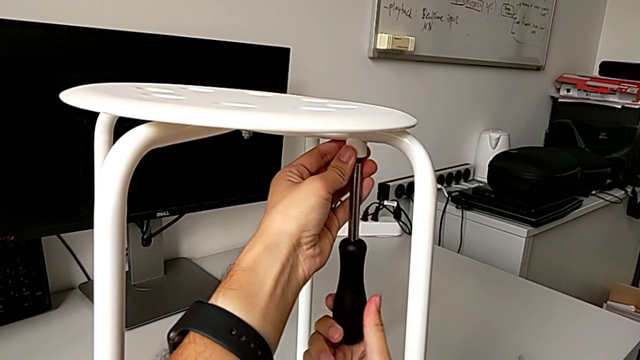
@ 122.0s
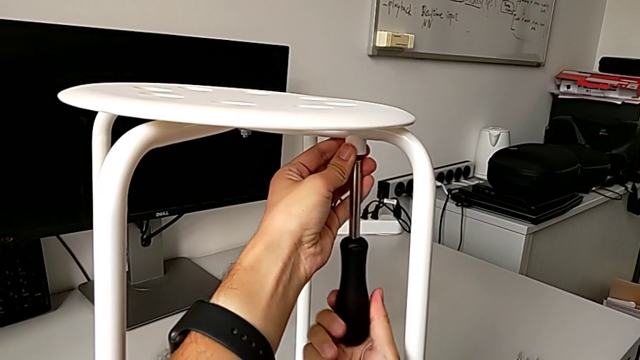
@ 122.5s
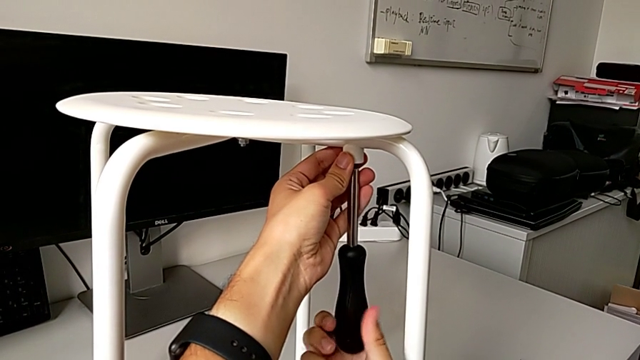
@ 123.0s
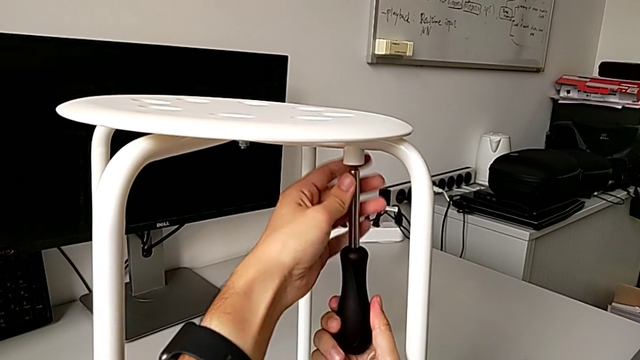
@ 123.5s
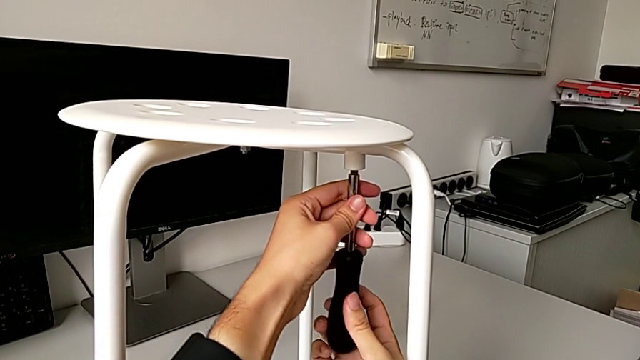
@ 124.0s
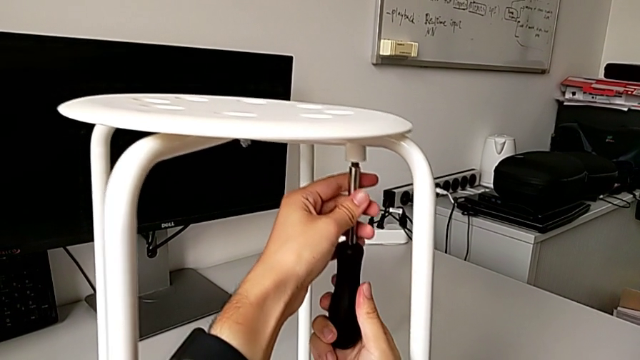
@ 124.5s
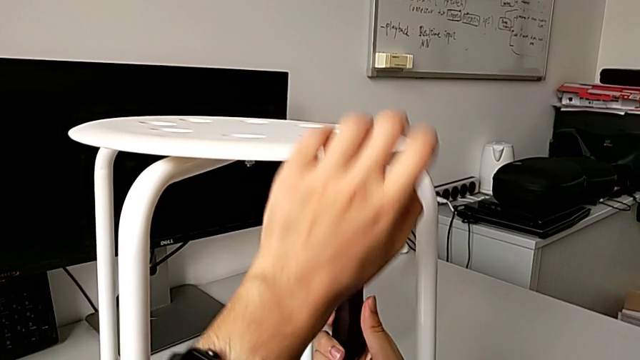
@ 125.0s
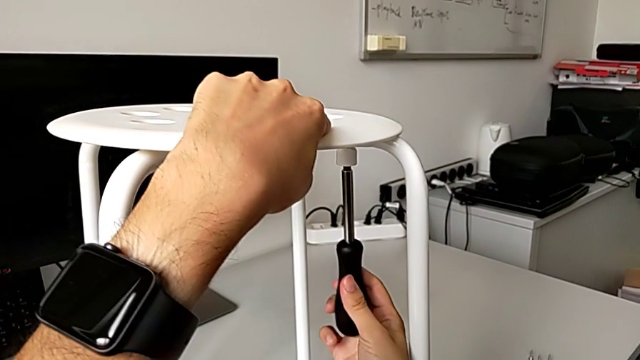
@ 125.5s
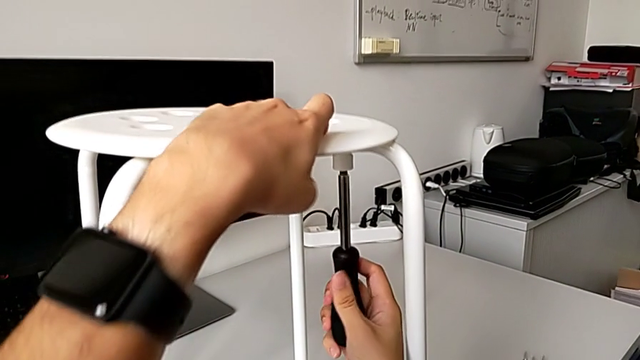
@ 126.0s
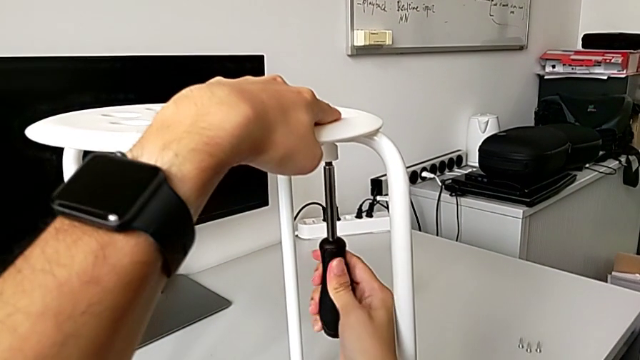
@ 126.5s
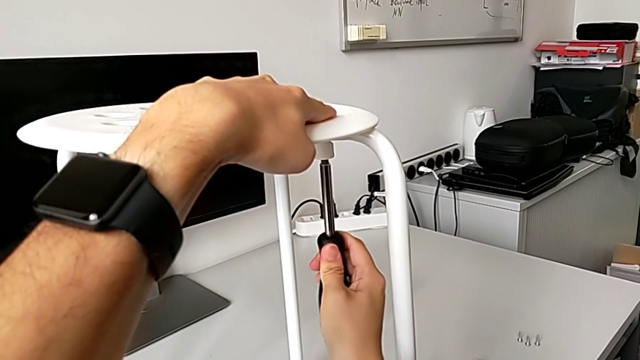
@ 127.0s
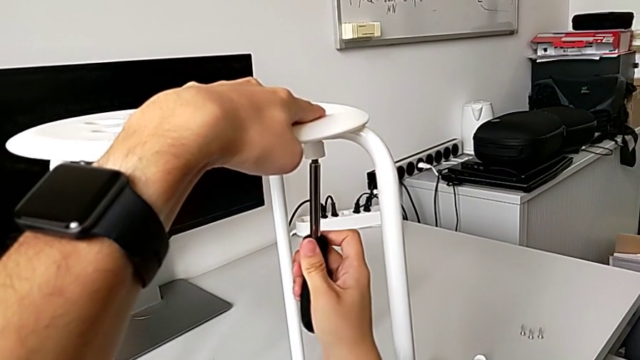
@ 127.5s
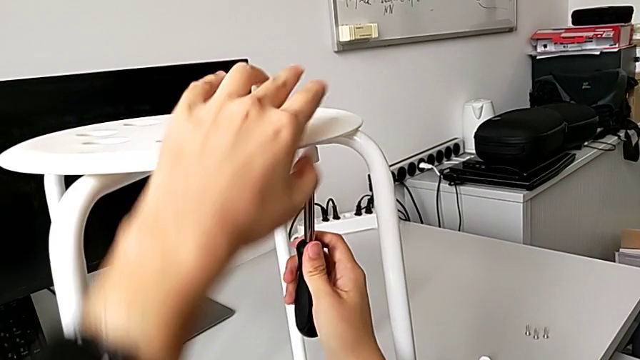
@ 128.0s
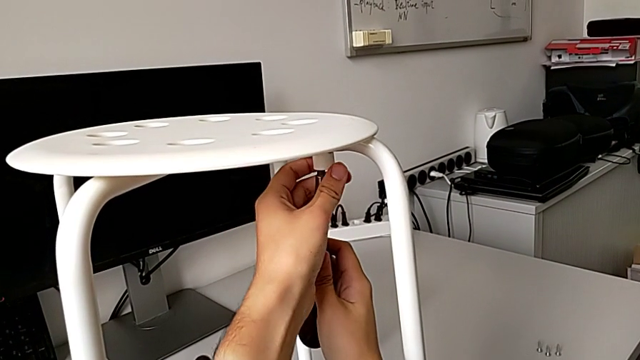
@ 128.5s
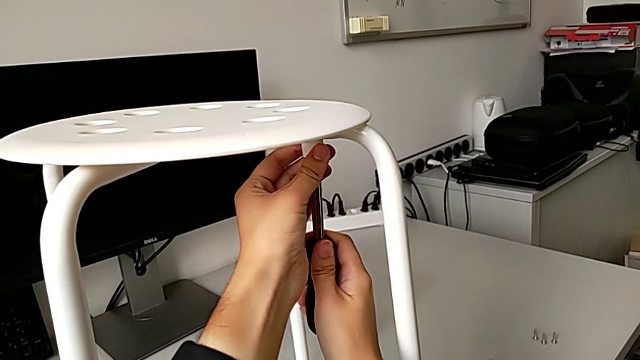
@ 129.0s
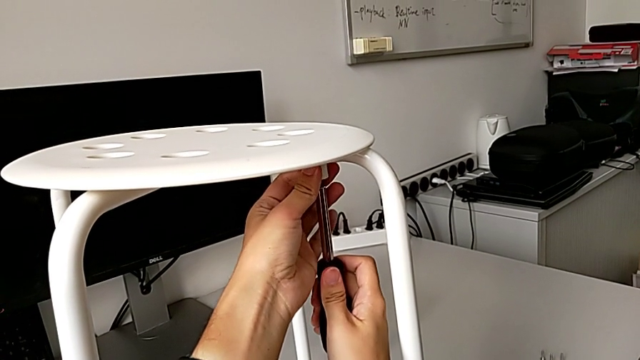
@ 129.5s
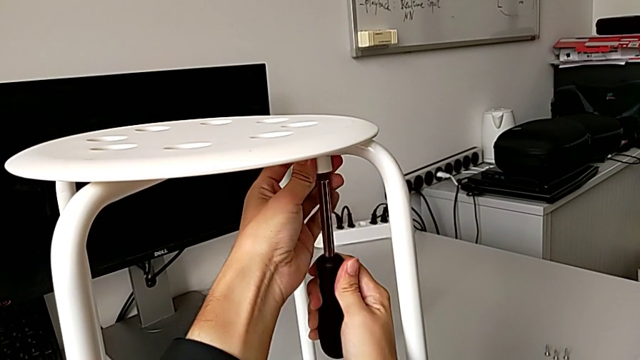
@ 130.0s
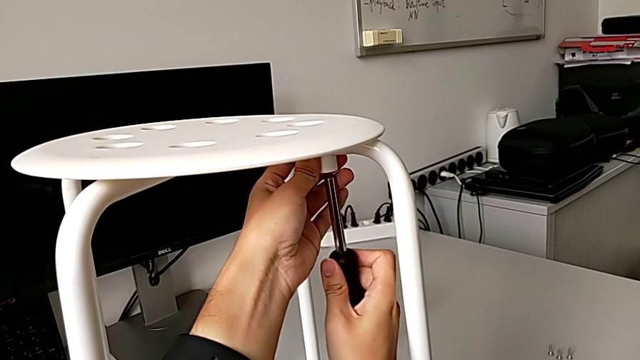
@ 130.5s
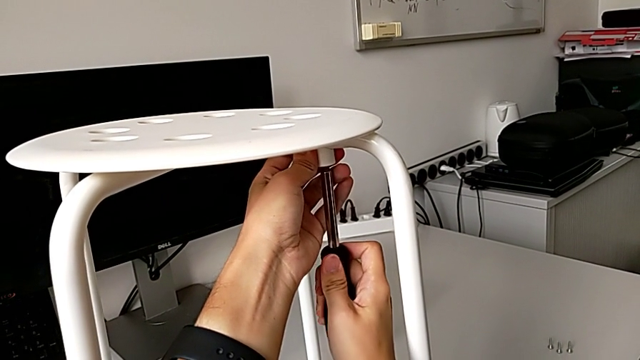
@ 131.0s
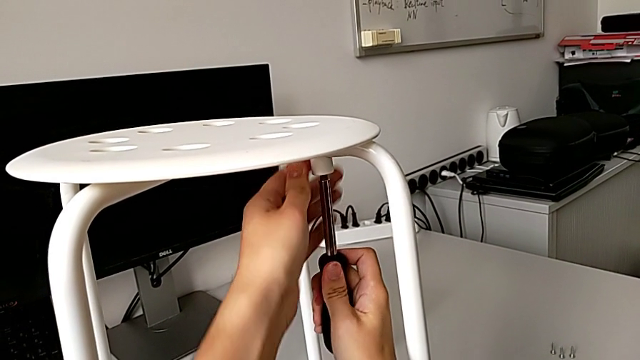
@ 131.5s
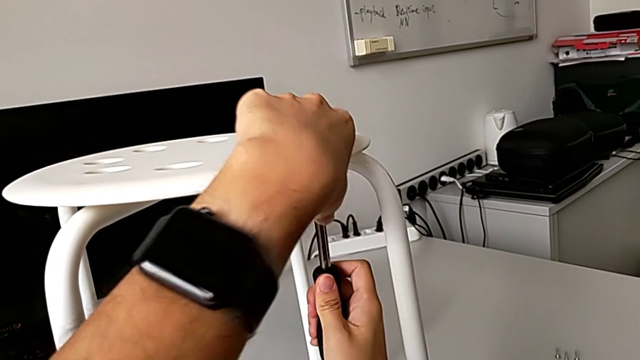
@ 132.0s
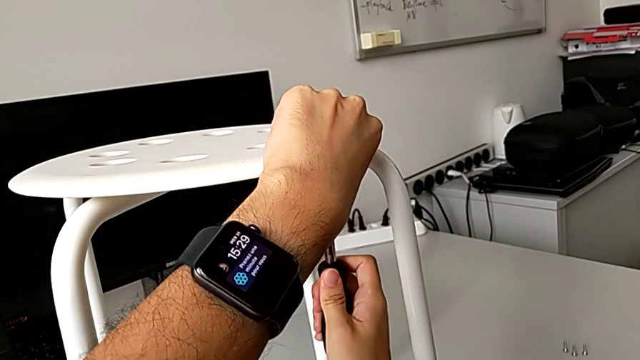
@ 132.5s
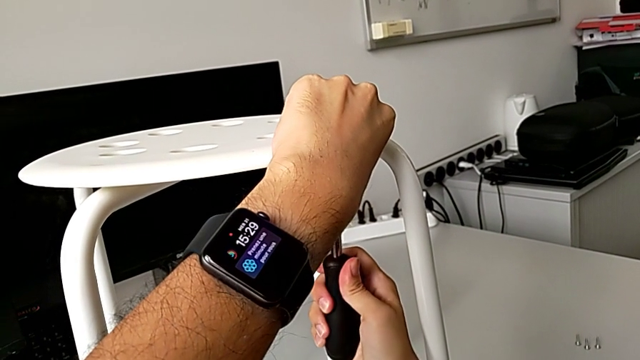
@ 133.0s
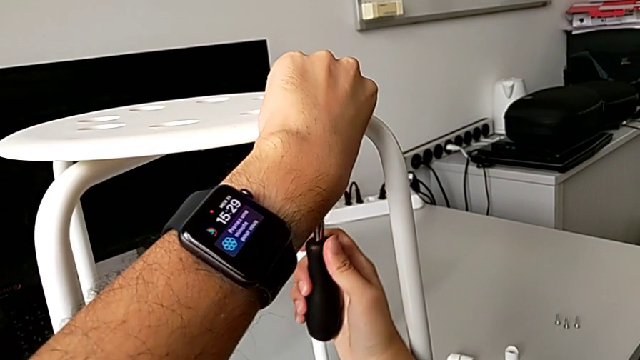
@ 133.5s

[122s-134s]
The camera wearer is assembling the seat. They keep screwing the first screw and withdraw the screwdriver.

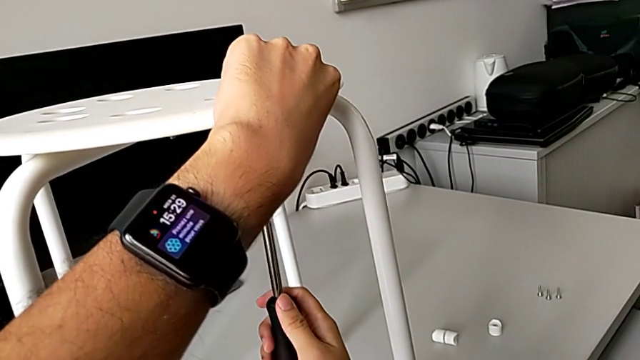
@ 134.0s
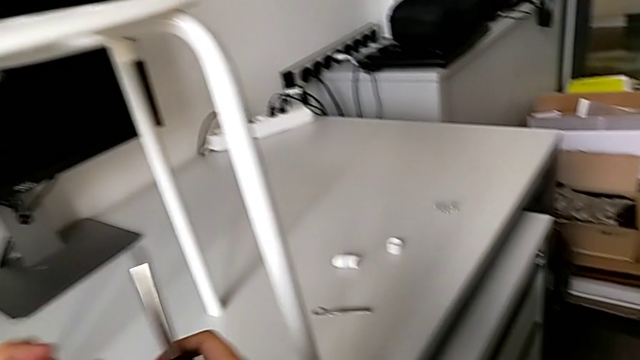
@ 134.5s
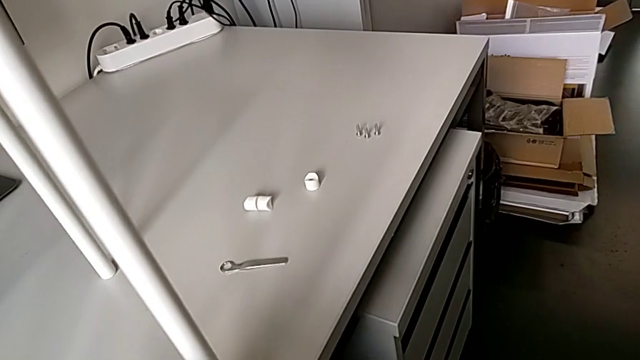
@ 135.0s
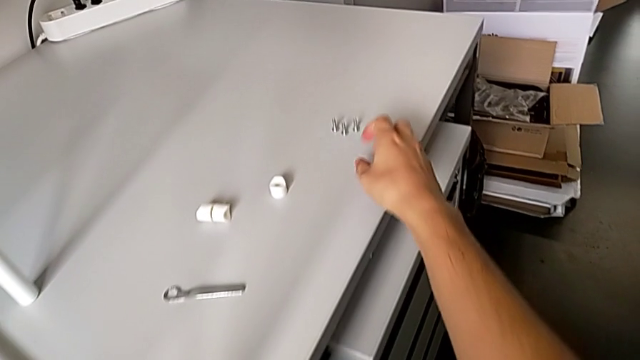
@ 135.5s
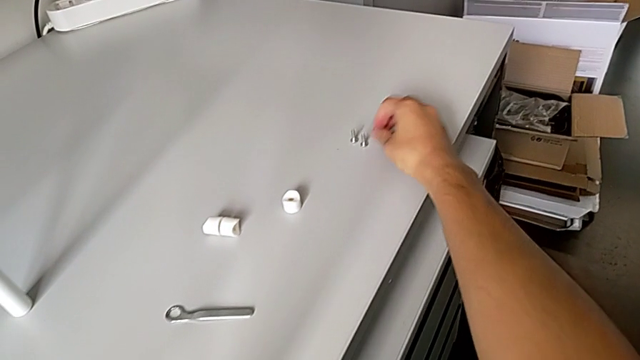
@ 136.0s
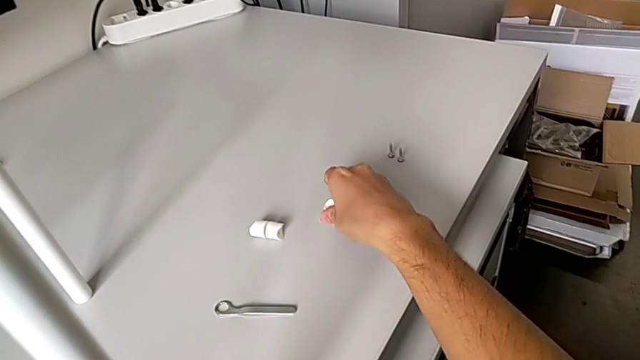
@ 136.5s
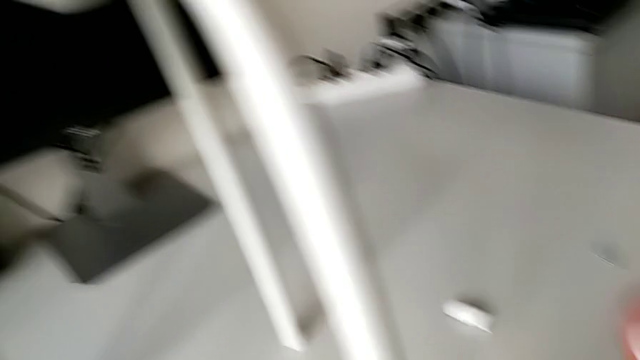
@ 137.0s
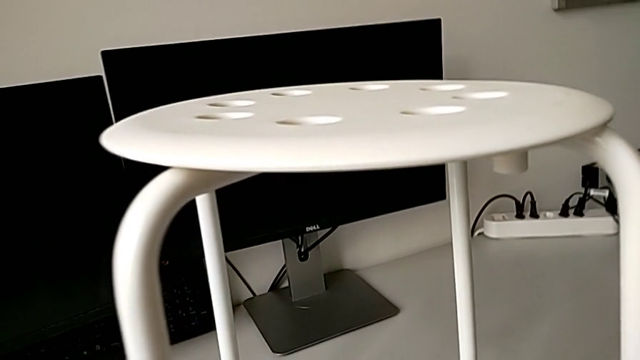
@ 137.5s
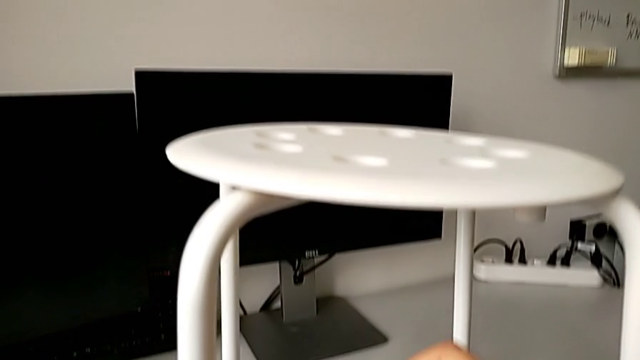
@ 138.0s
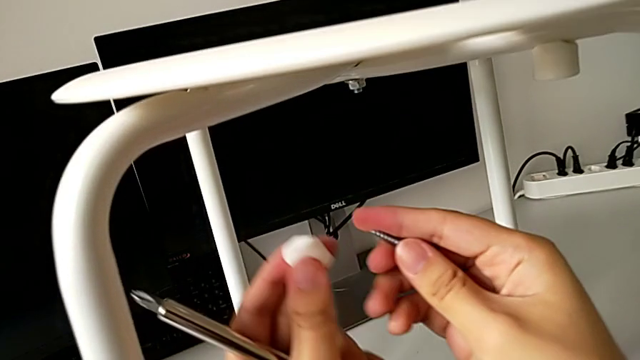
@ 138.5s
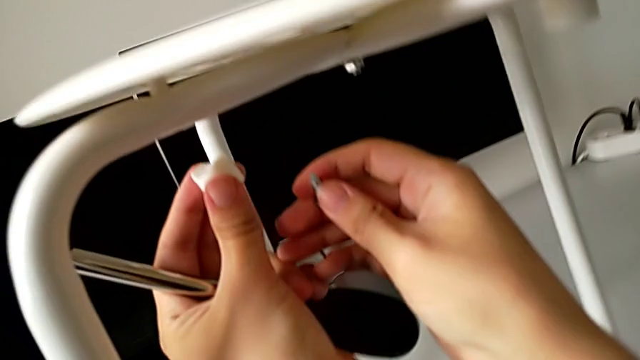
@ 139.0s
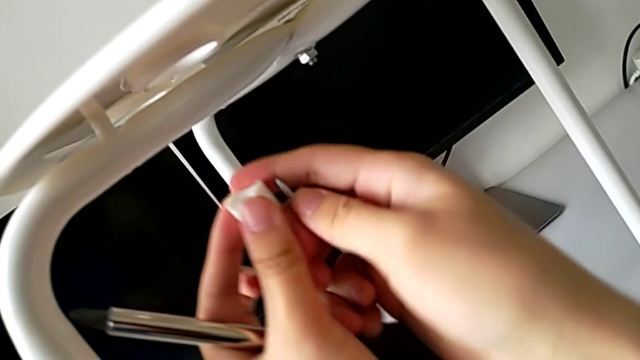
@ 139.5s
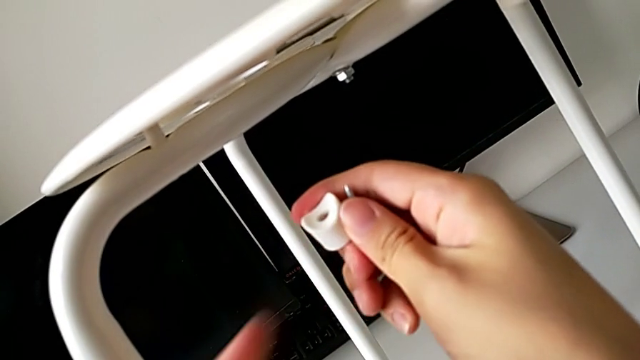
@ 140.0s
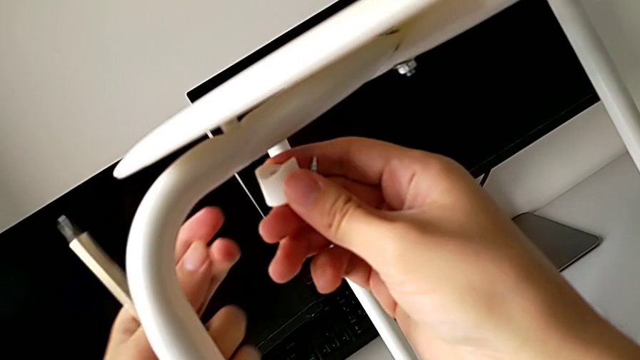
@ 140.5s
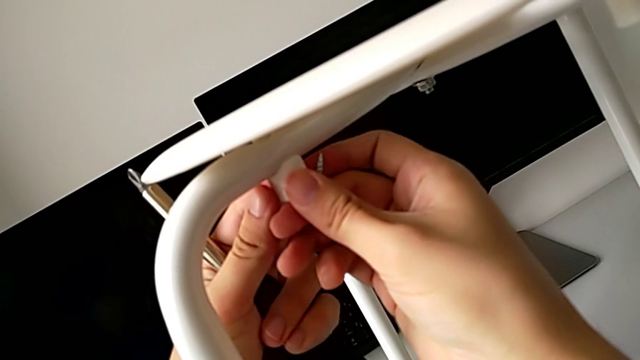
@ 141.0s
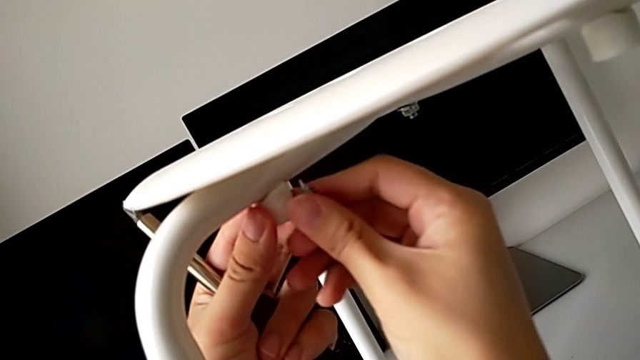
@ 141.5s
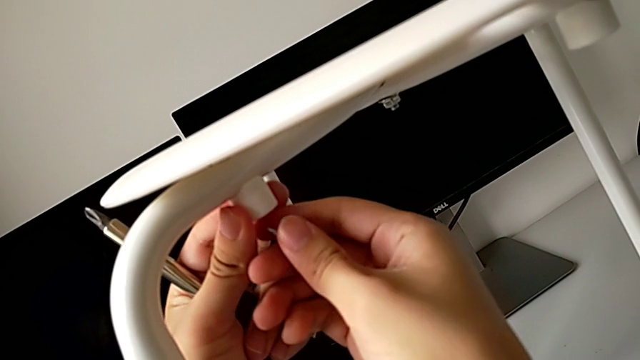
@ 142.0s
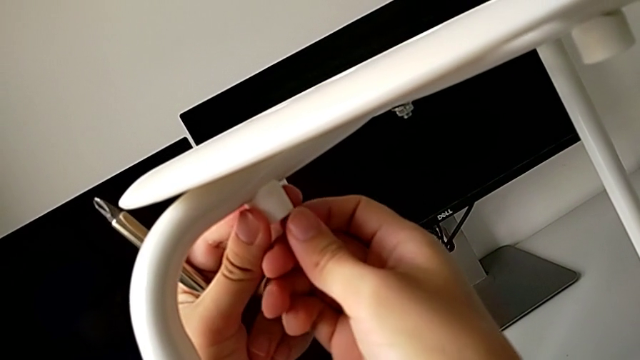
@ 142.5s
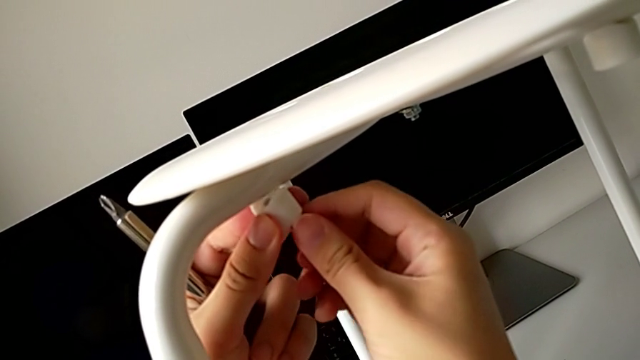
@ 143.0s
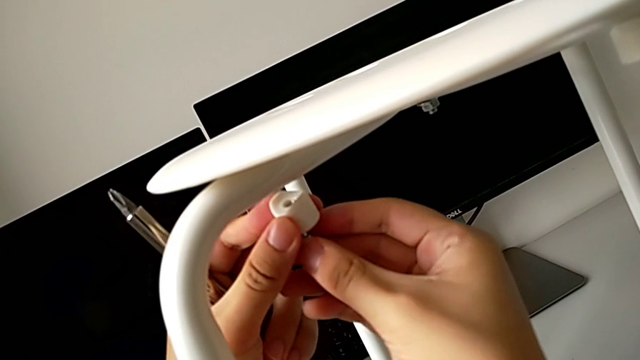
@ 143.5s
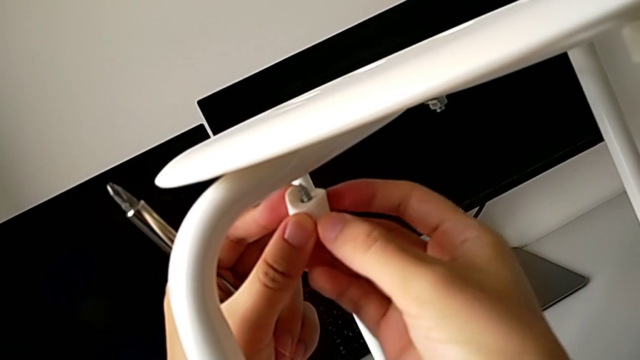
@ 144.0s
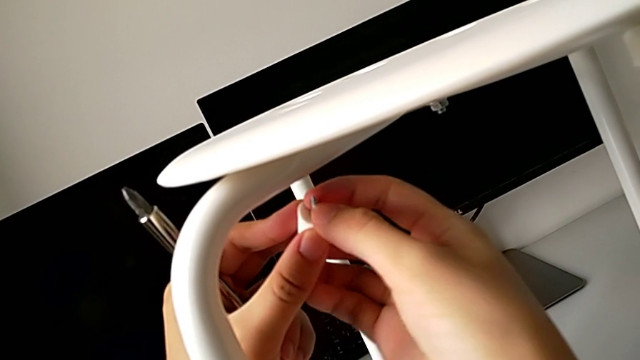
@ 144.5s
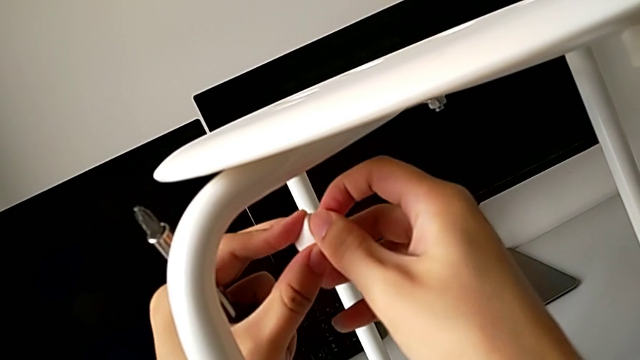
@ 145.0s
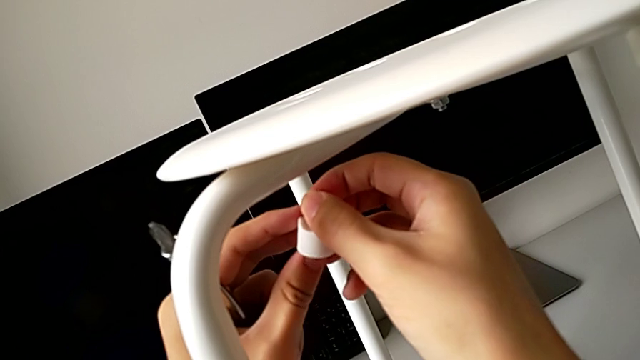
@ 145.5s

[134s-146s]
The camera wearer is assembling the seat. They grab the second screw and the second washer, align the second washer and insert the second screw.
